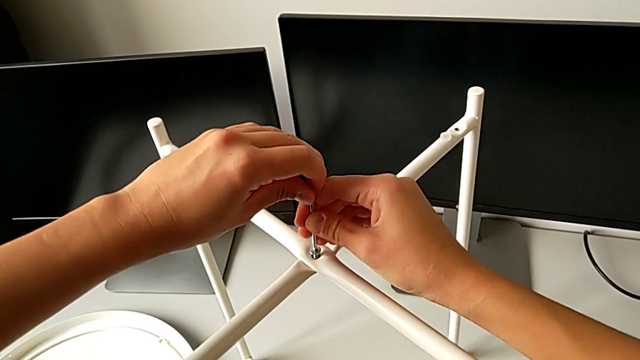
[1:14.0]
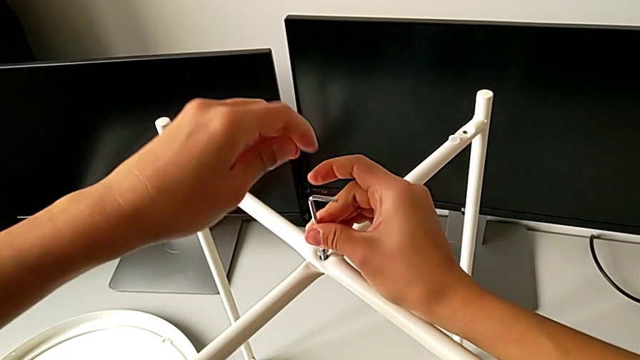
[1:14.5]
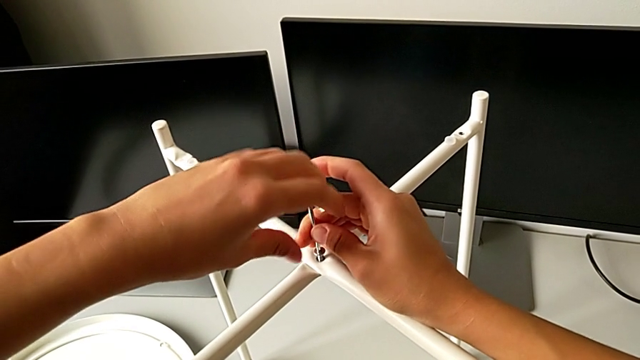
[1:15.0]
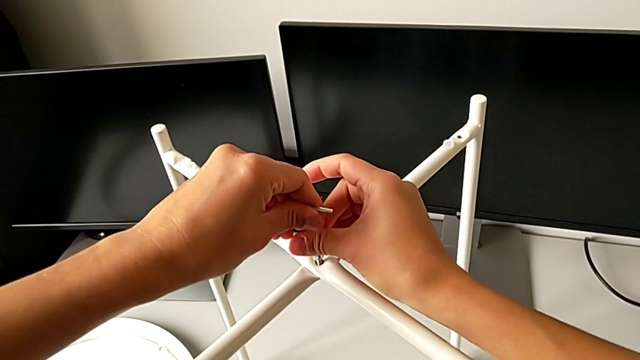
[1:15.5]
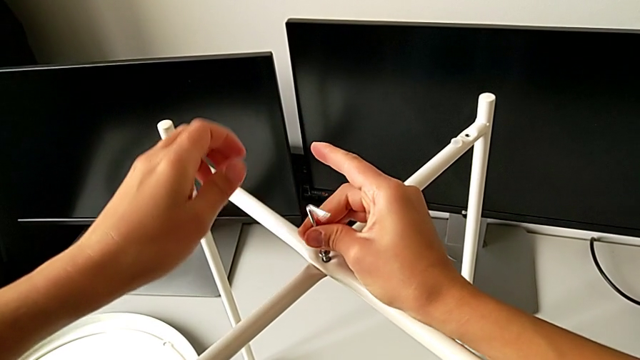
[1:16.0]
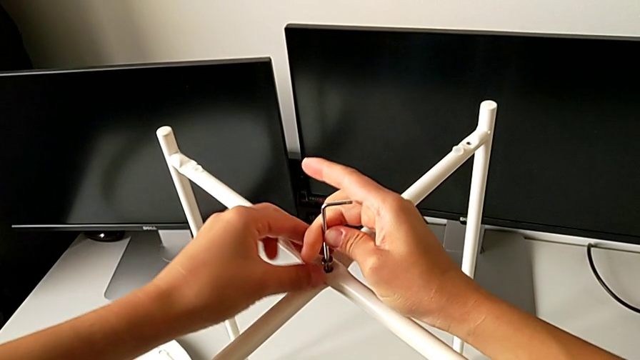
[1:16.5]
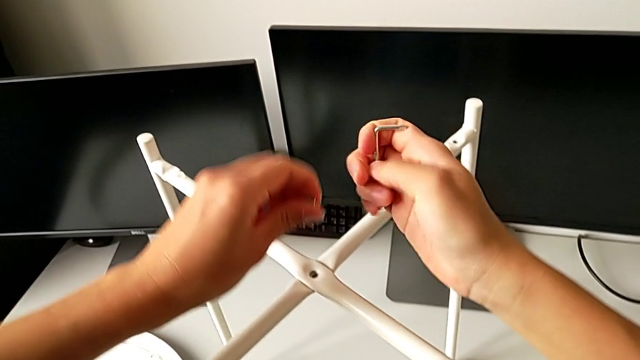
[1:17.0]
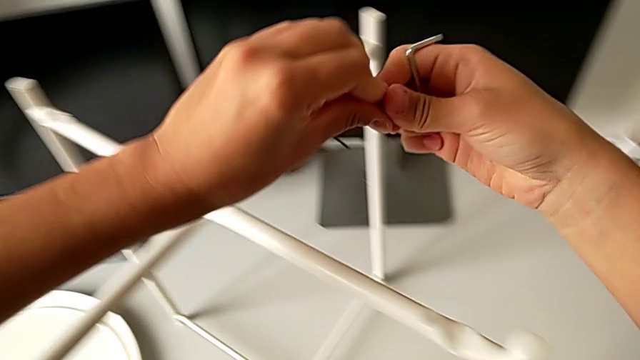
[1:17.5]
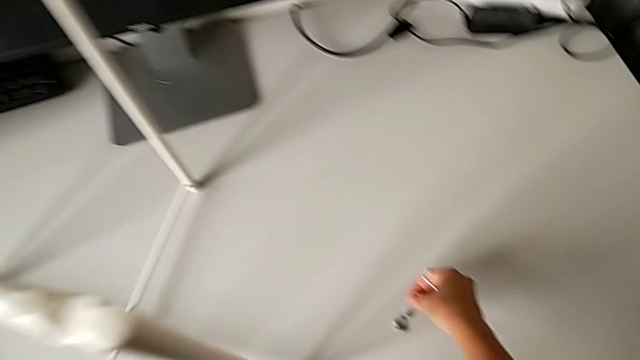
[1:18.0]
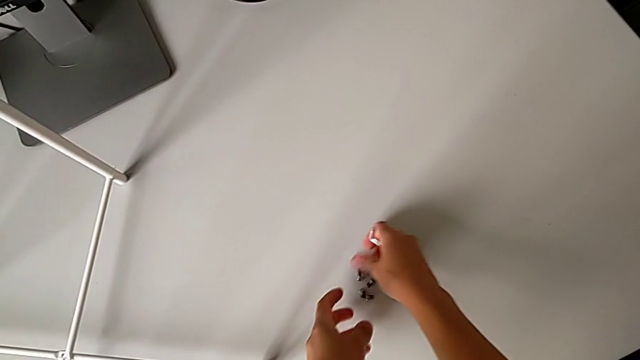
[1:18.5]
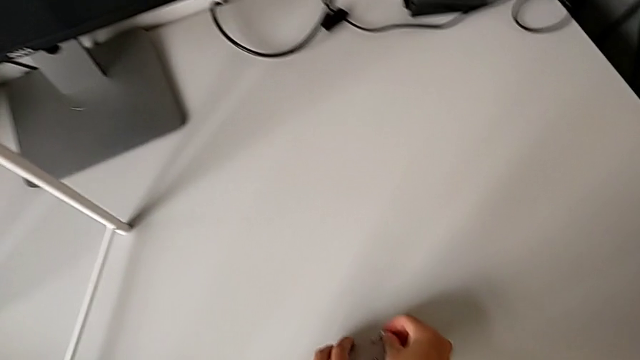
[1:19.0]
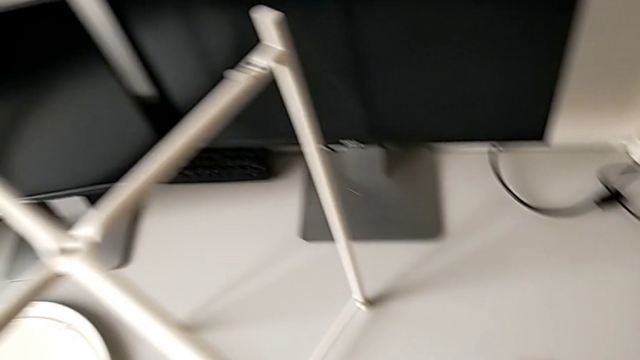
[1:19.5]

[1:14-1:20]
The camera wearer is unscrewing the top hex socket head of the table's legs. They unscrew the hex socket head, disassemble it with the left hand and withdraw the Allen wrench with the right hand, place the hex socket head and place the Allen wrench.

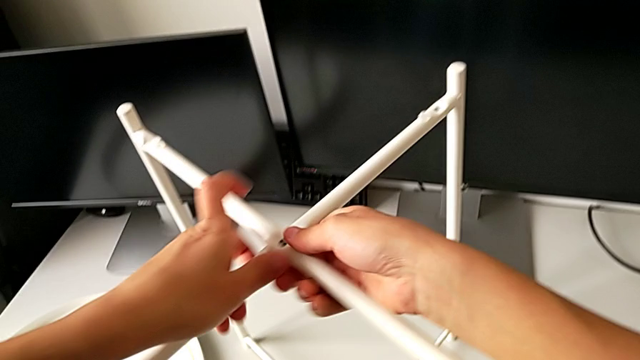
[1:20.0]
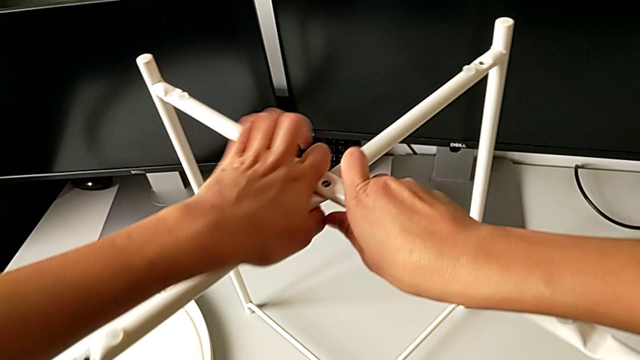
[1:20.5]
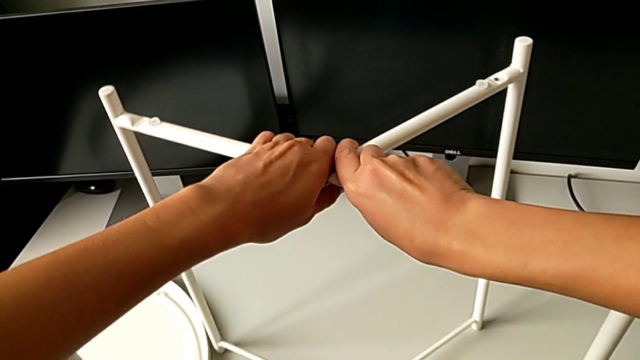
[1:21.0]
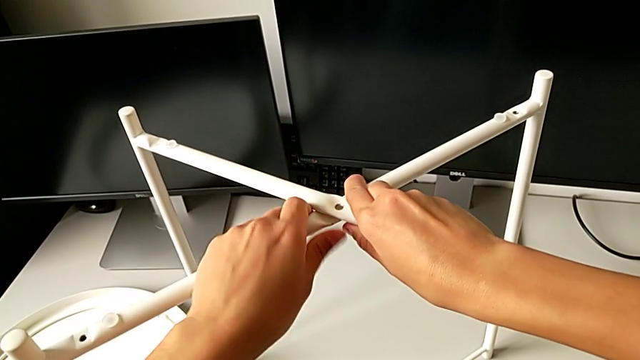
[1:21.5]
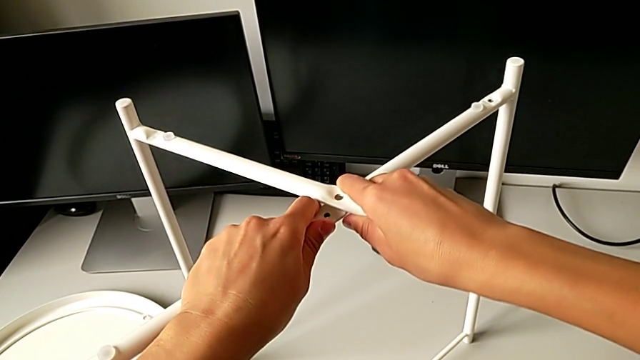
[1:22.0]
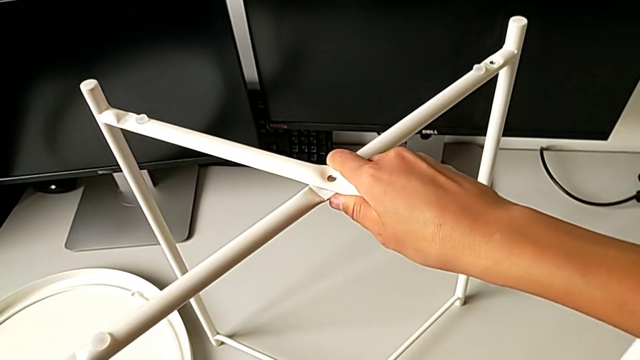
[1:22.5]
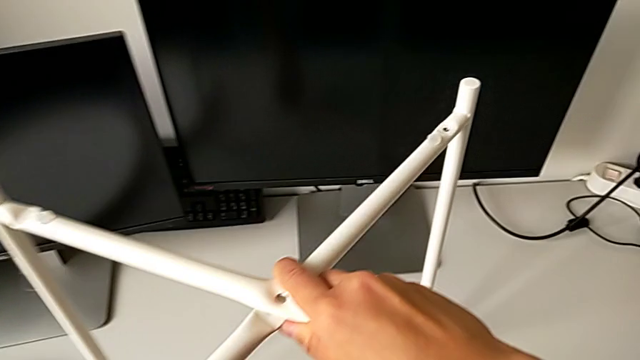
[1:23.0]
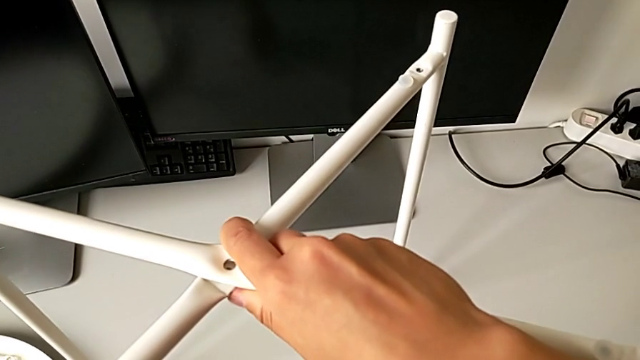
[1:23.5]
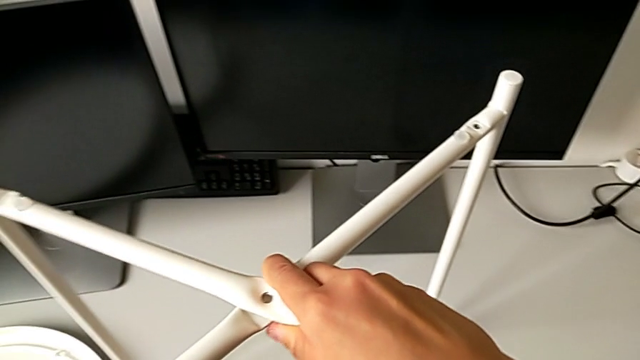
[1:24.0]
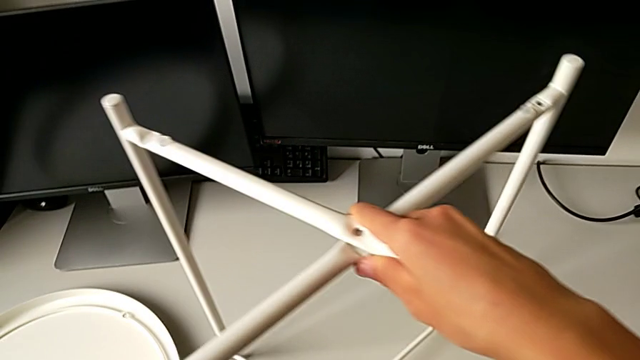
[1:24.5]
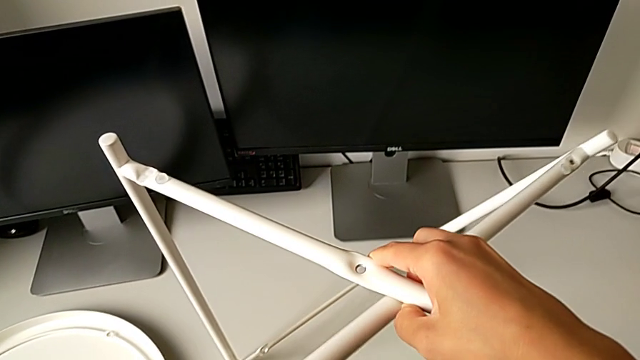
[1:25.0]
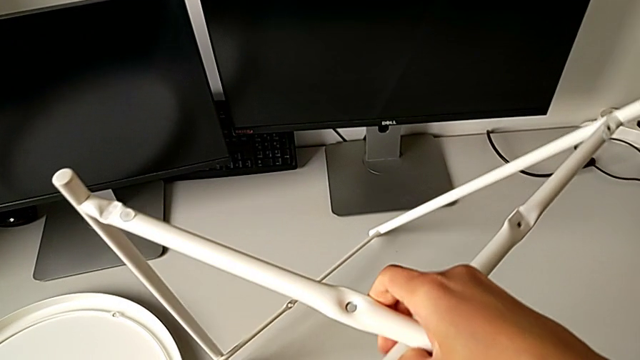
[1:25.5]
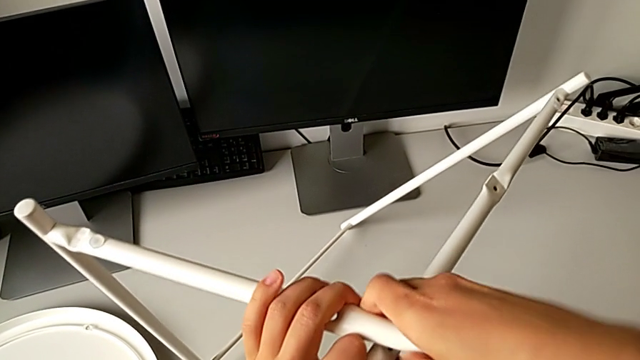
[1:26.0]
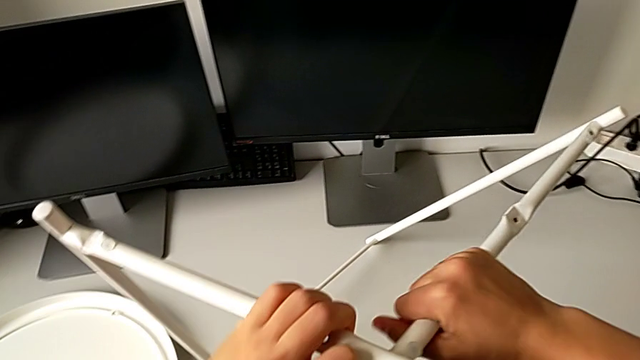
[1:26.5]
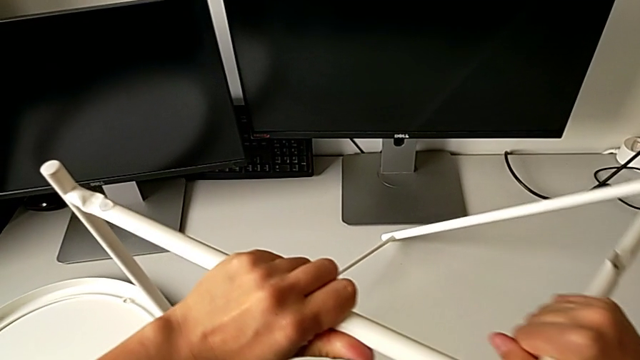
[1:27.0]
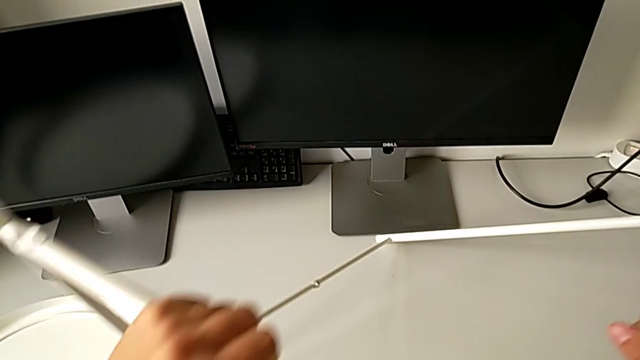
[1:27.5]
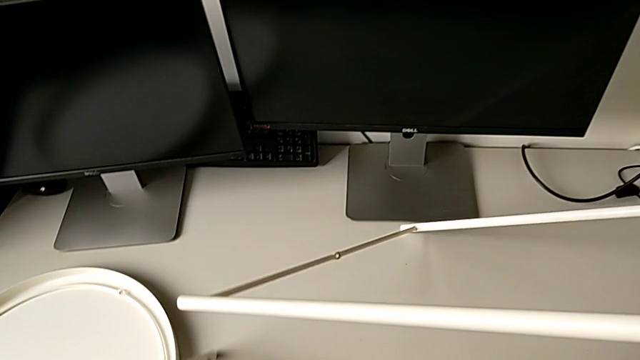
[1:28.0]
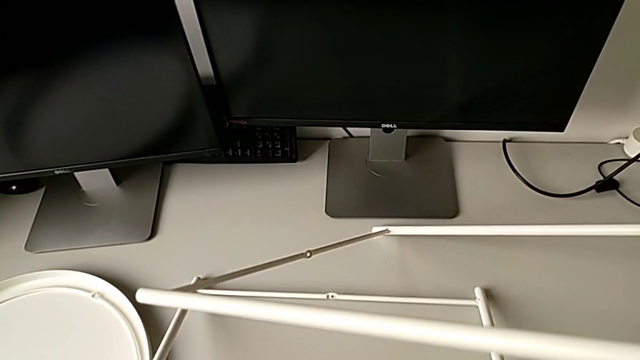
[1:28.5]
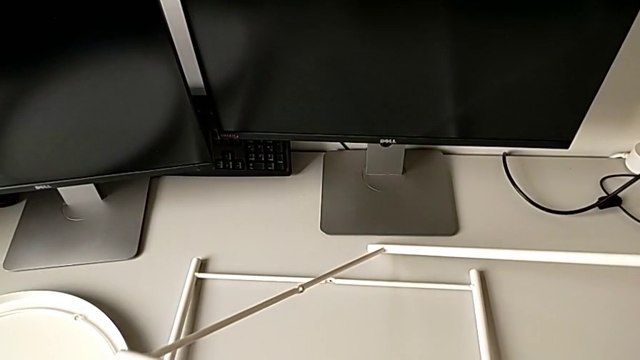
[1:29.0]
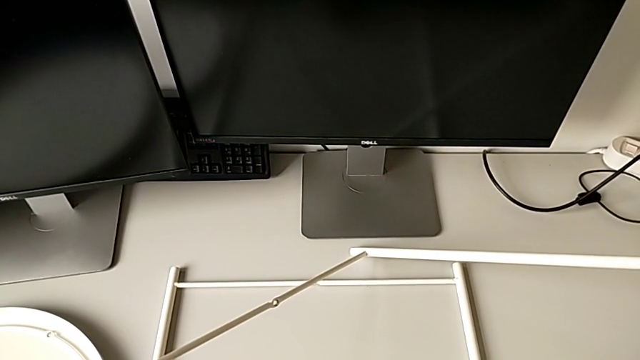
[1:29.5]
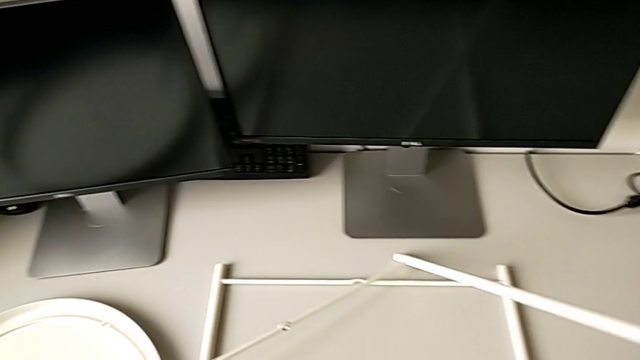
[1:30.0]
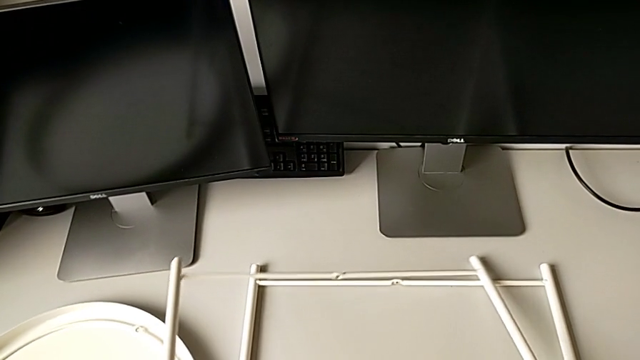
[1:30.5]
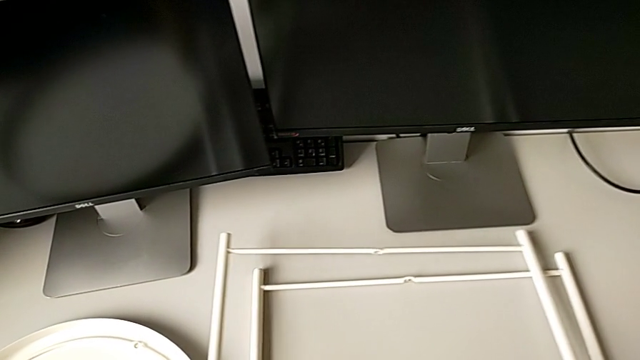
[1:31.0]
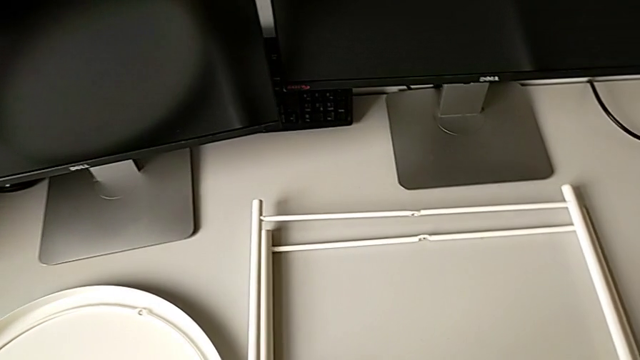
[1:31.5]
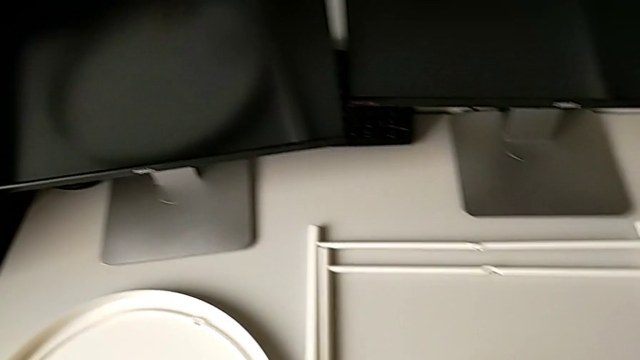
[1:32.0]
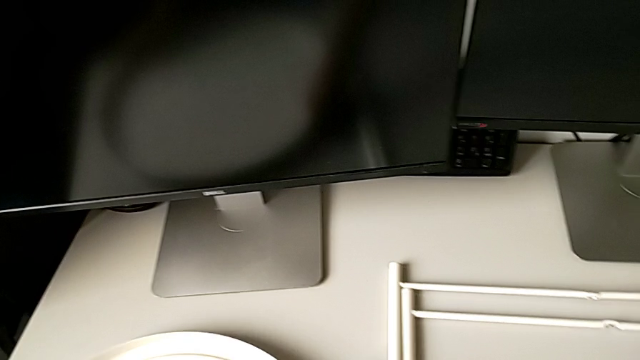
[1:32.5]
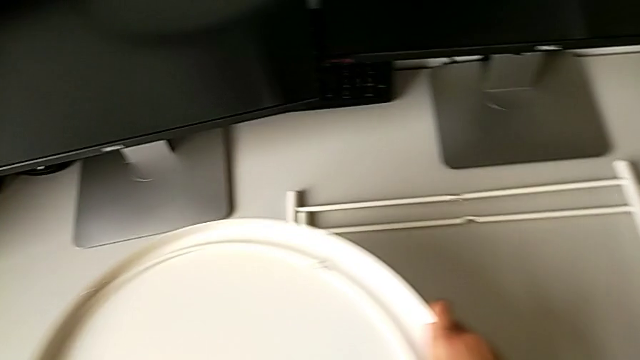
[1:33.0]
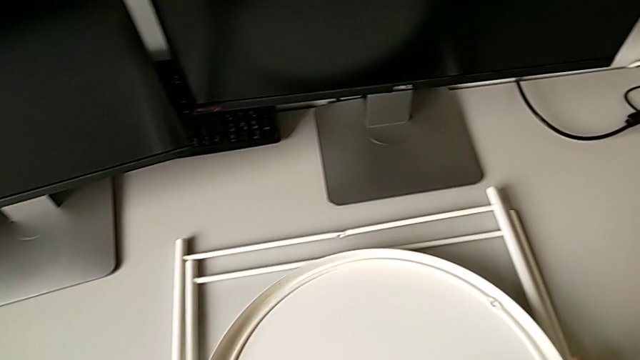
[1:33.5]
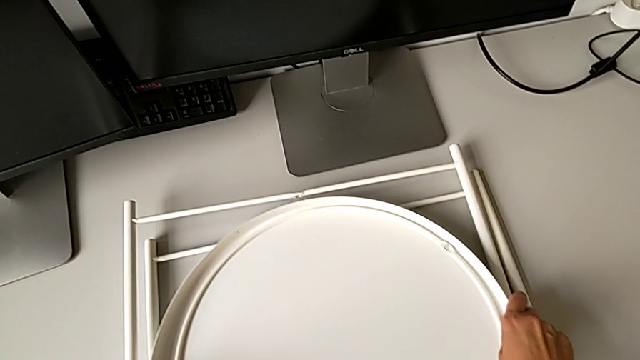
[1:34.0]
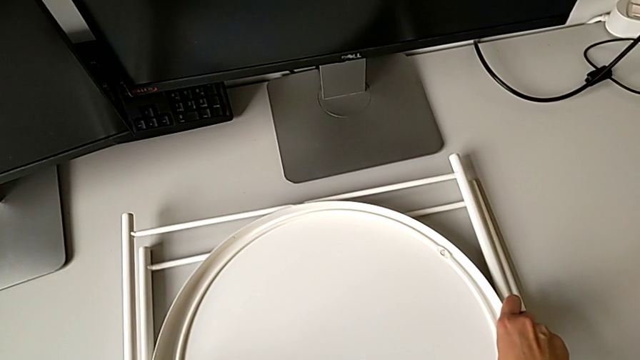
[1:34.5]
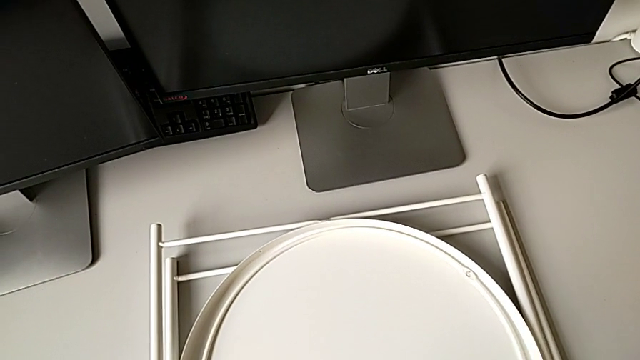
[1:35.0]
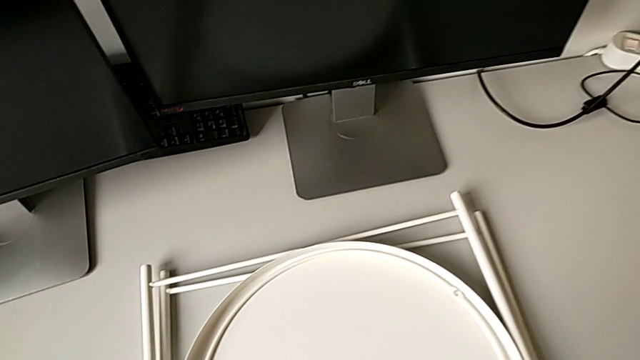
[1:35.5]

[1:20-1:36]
The camera wearer disassembles the legs of the table. They grab the leg, disassemble it, place the first leg, place the second leg, grab the tray, lift it and place it.
